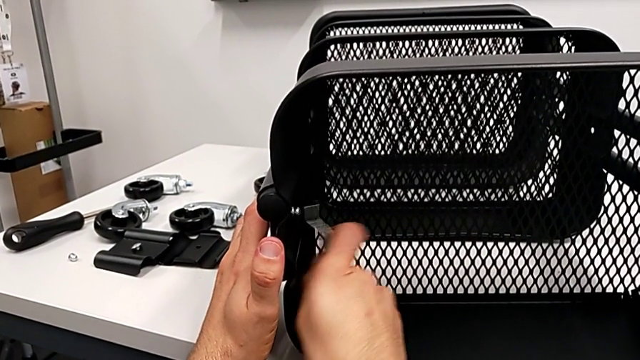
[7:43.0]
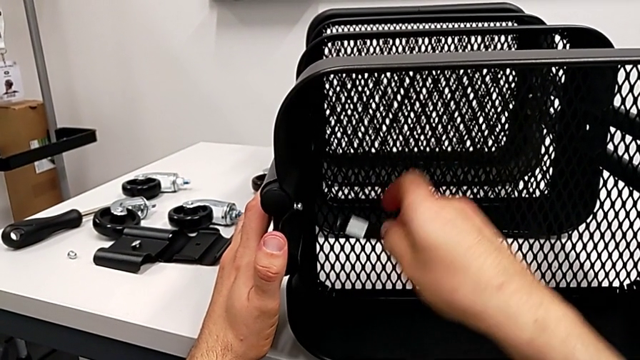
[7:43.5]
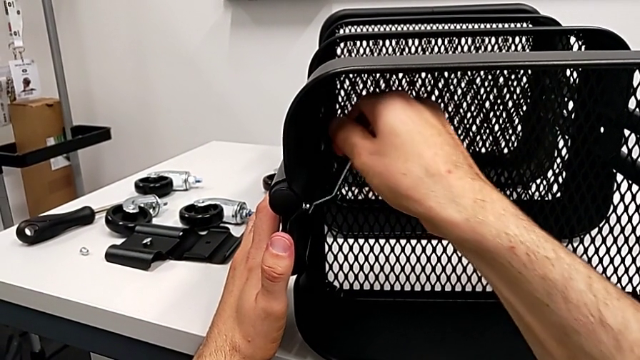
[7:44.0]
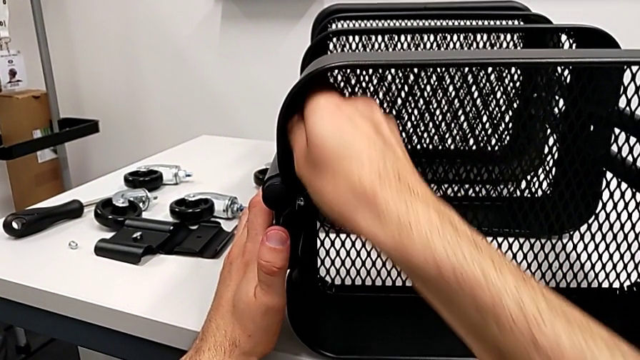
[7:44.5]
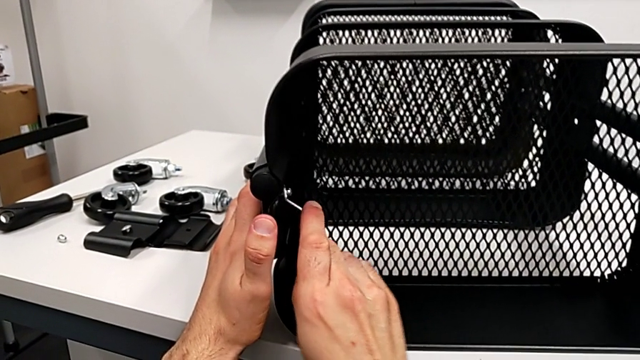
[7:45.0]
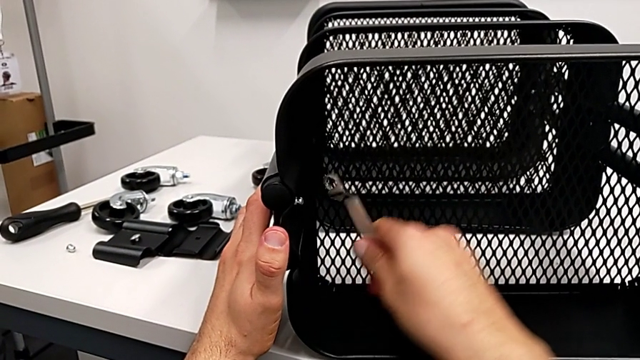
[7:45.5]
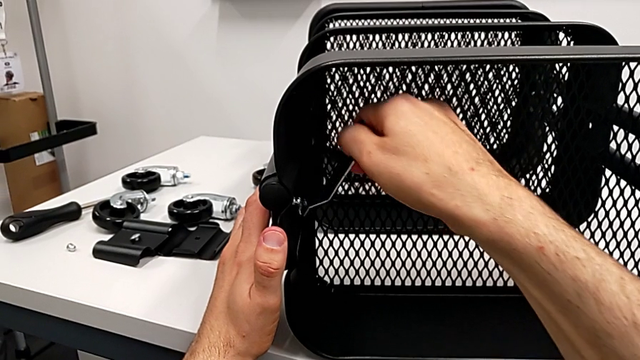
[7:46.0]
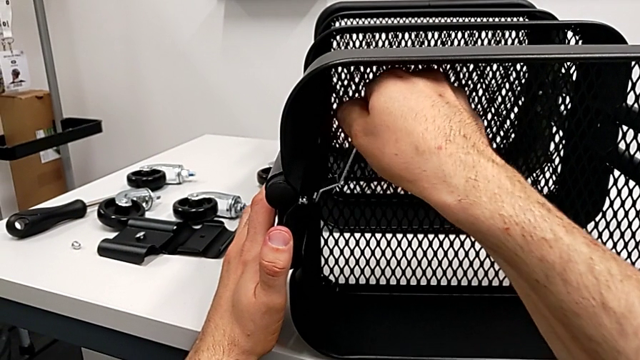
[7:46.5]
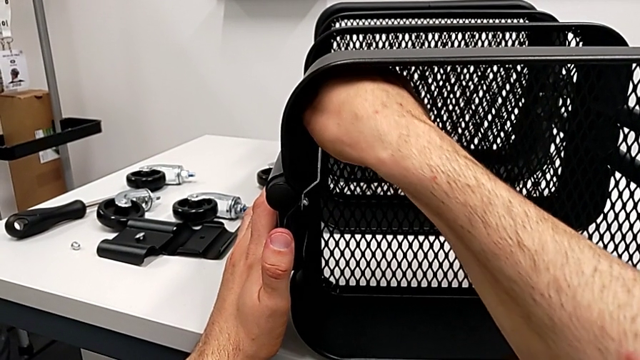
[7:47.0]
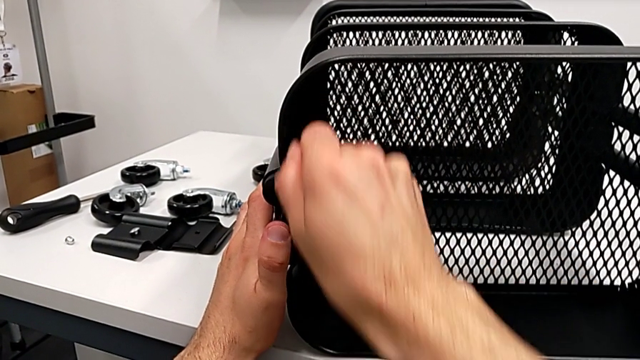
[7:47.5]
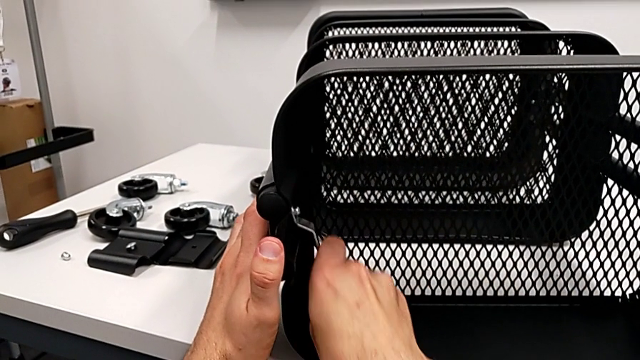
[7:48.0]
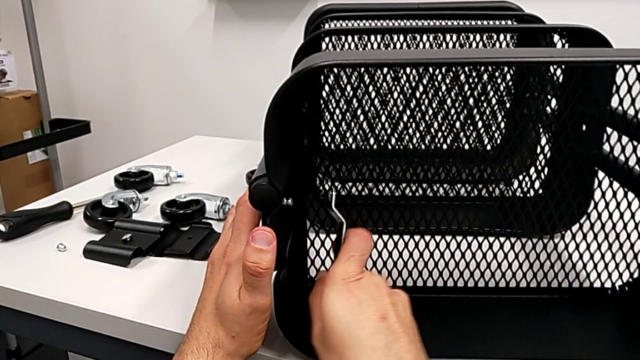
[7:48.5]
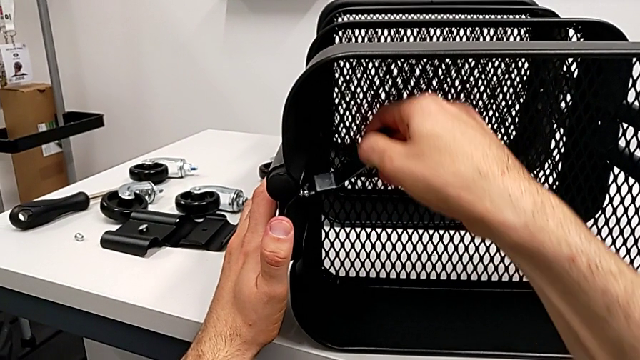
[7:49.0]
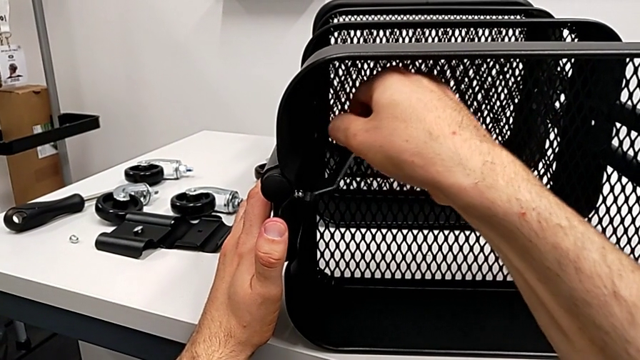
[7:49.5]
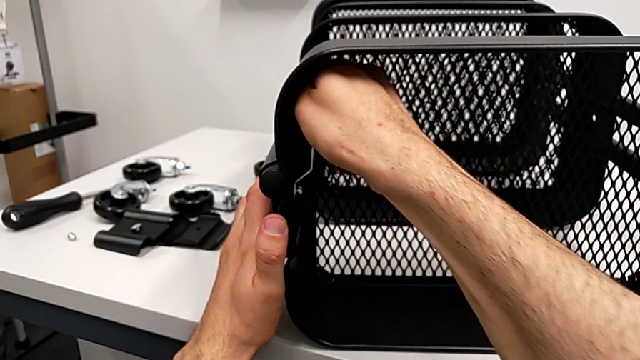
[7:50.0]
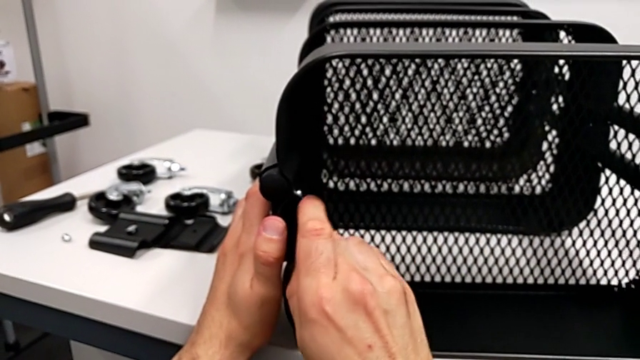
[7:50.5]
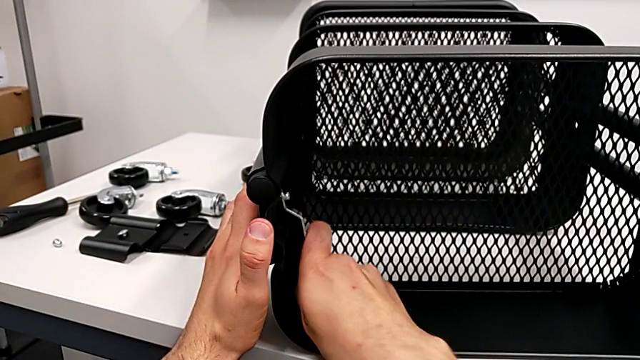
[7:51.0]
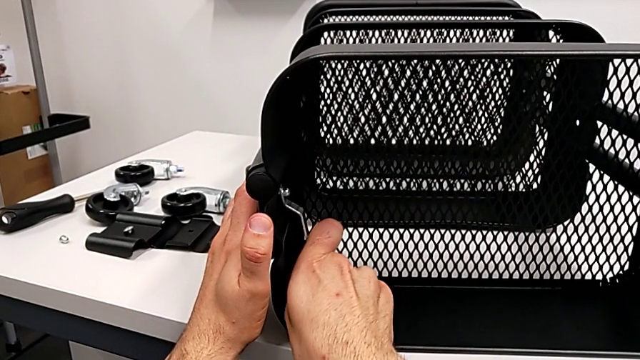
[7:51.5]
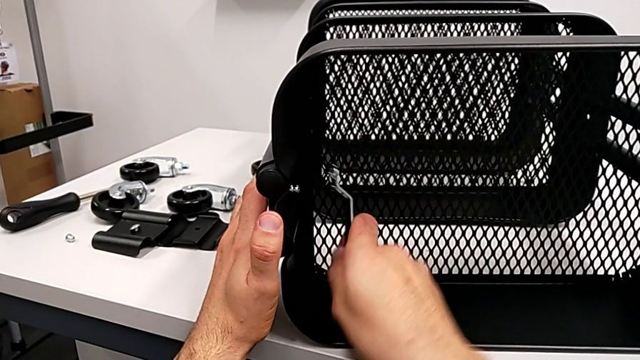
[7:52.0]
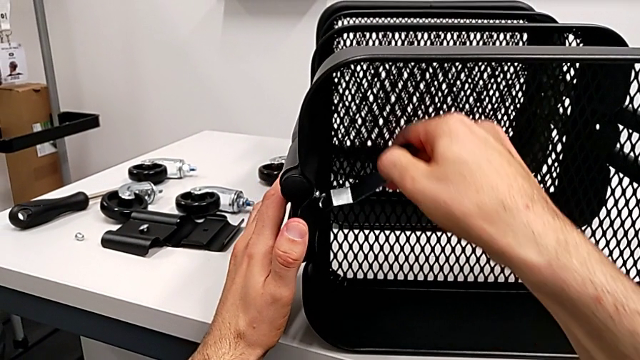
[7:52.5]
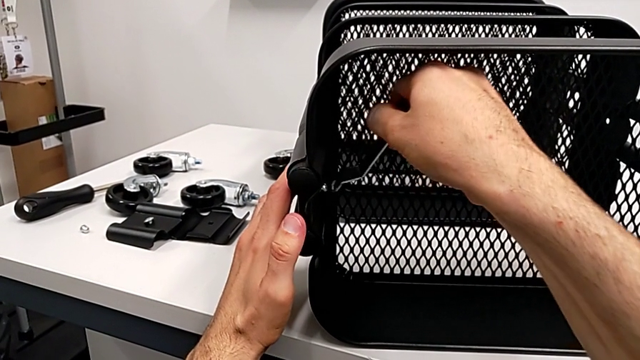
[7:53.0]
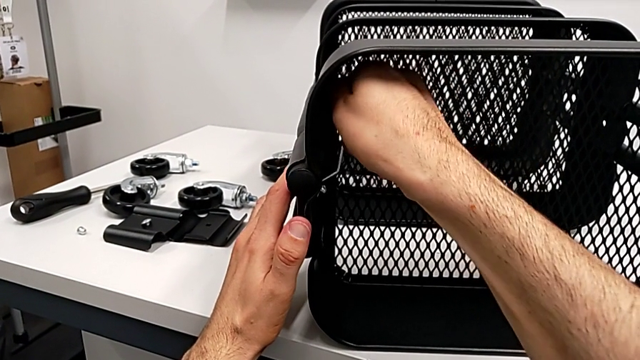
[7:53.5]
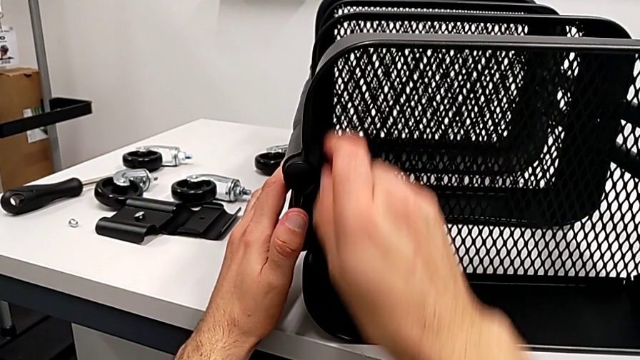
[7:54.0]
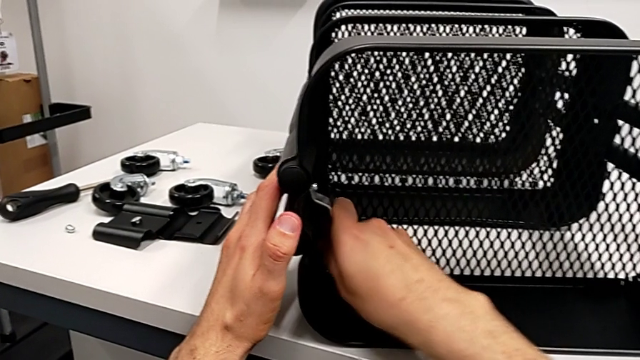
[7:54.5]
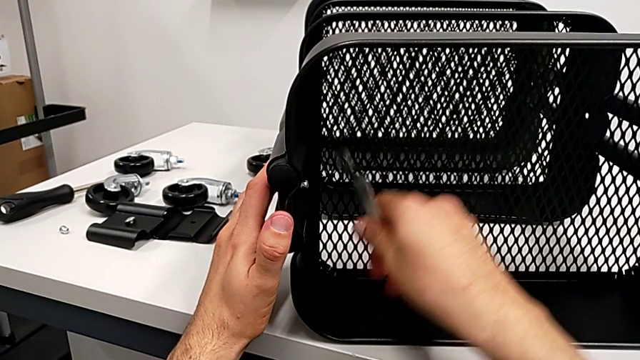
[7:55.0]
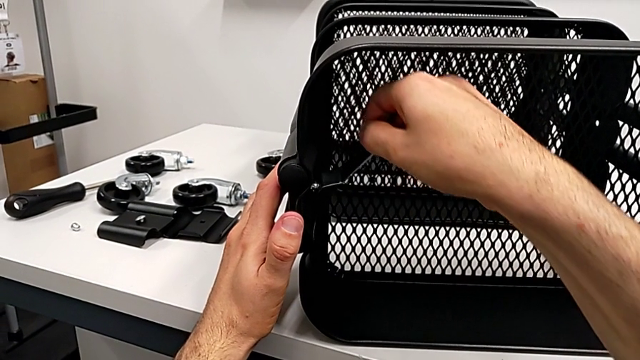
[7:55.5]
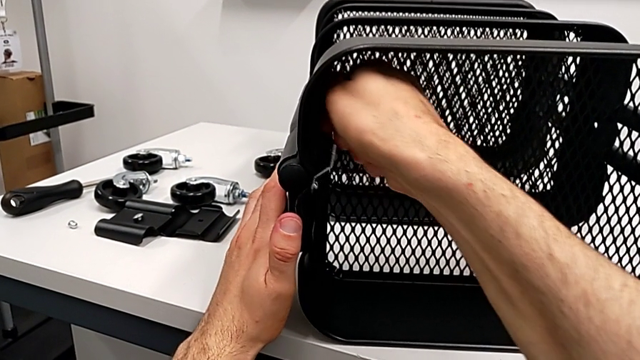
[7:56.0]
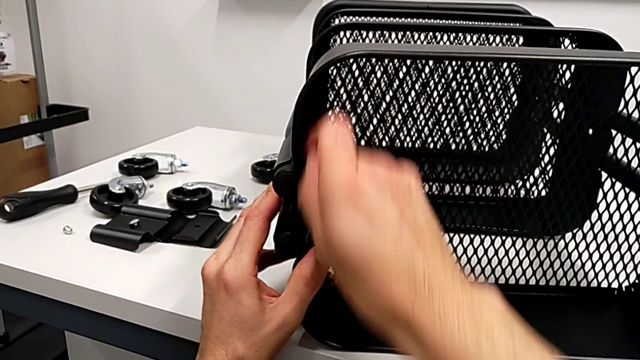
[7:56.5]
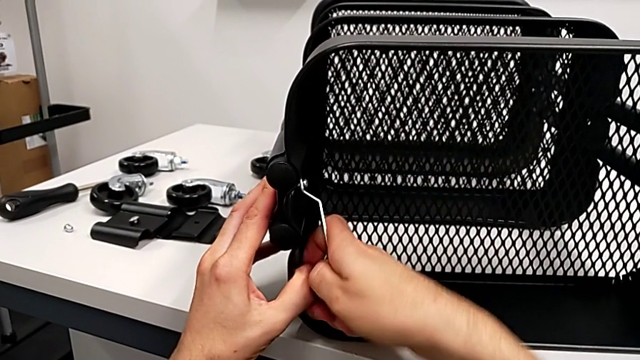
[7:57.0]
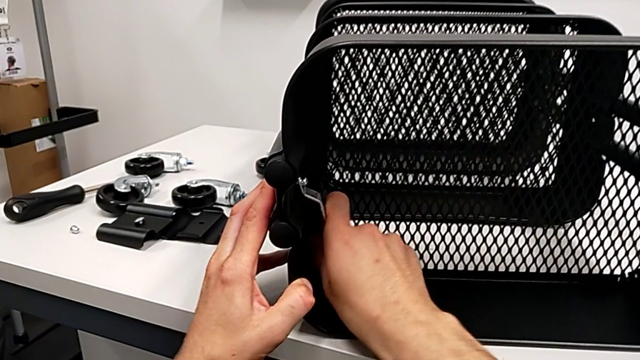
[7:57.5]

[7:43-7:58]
The camera wearer is disassembling the top grid tray. They keep unscrewing the hexagon cap nut.

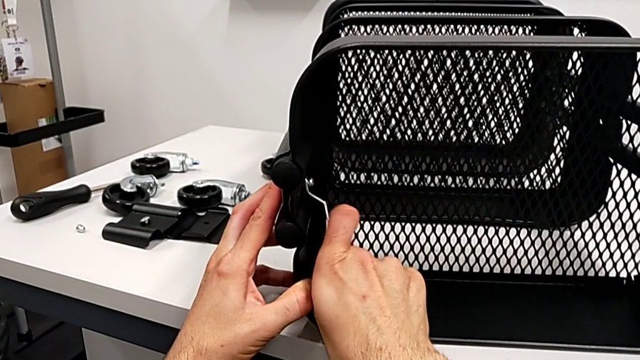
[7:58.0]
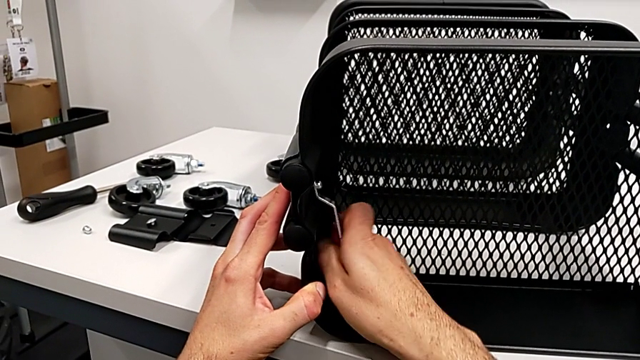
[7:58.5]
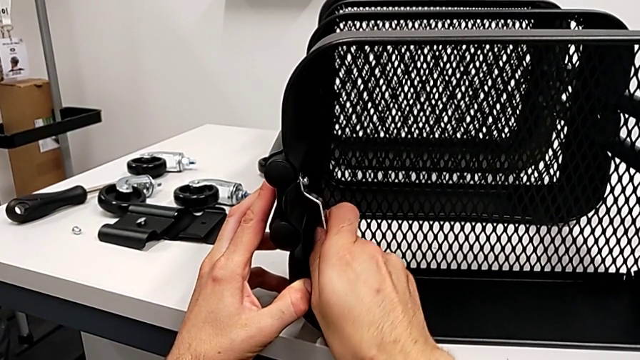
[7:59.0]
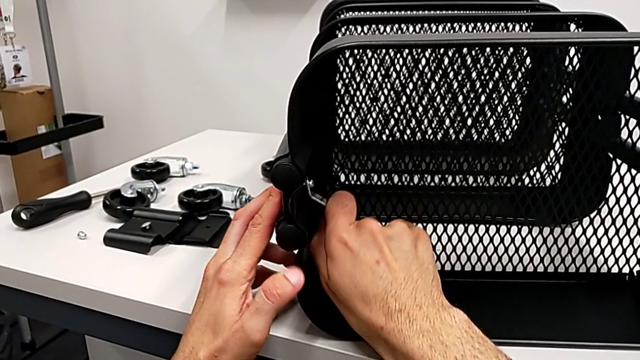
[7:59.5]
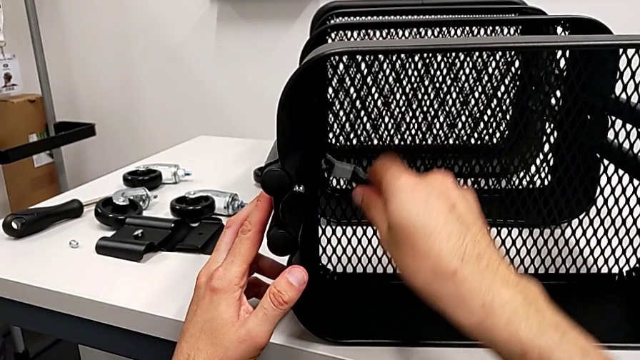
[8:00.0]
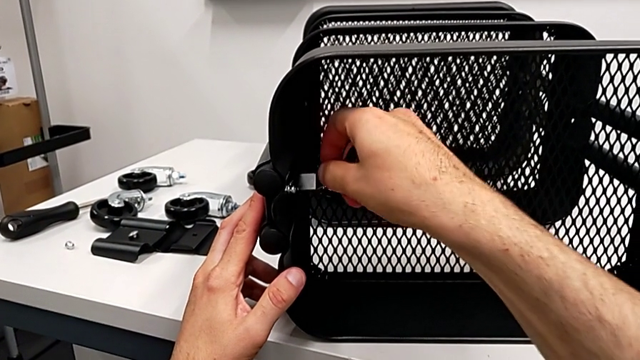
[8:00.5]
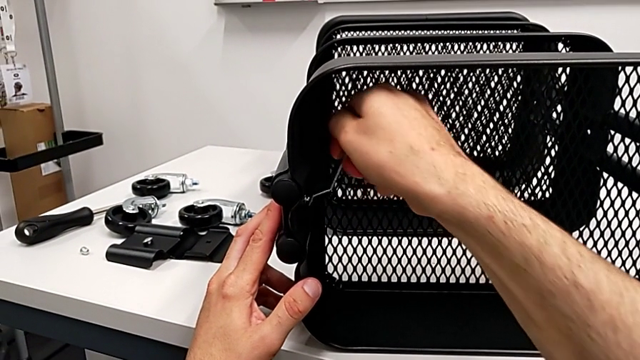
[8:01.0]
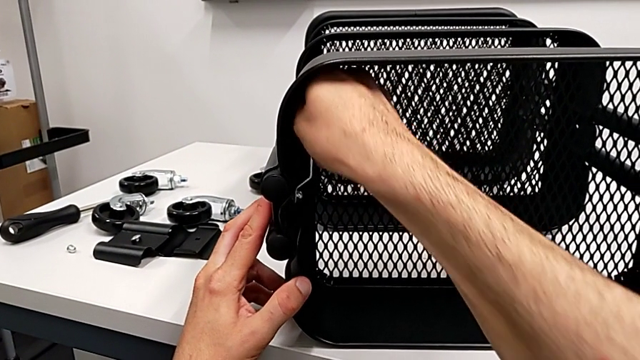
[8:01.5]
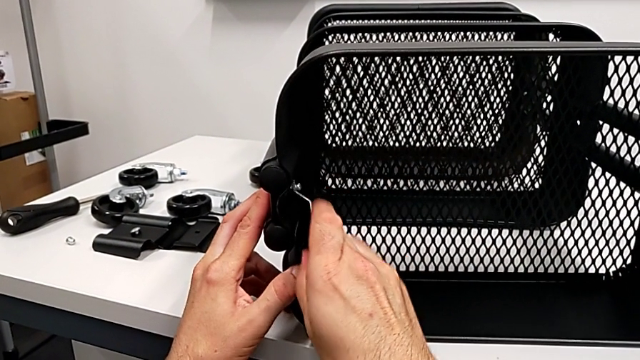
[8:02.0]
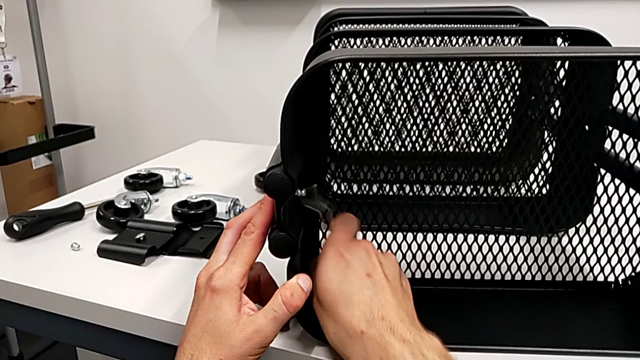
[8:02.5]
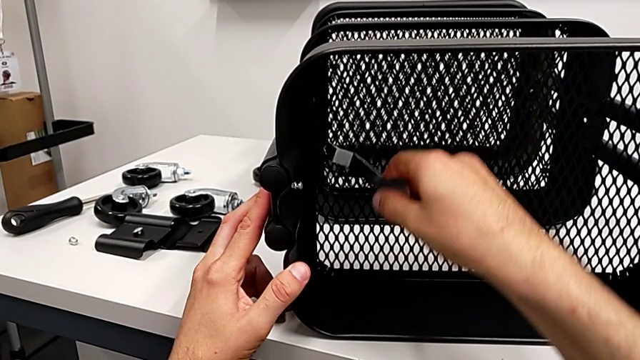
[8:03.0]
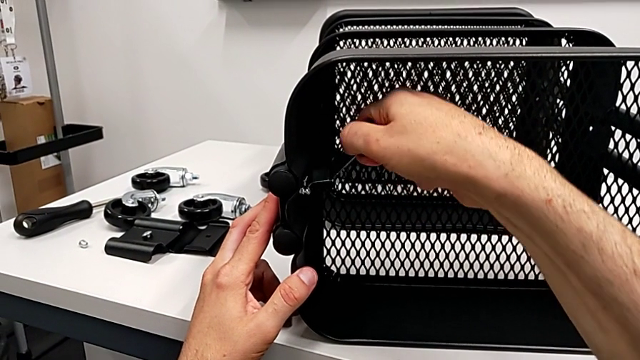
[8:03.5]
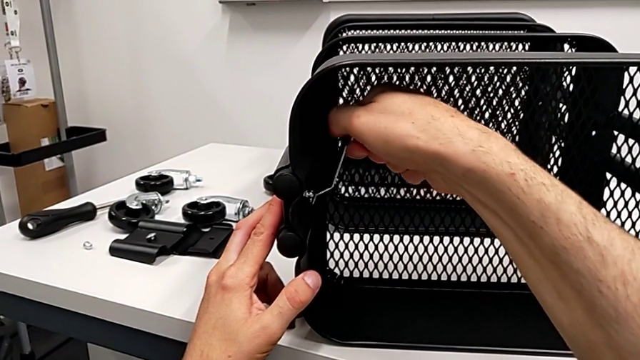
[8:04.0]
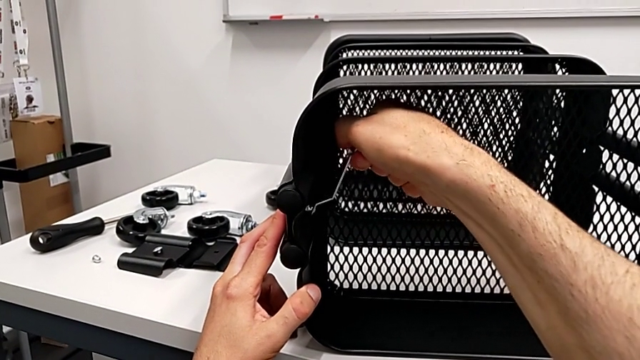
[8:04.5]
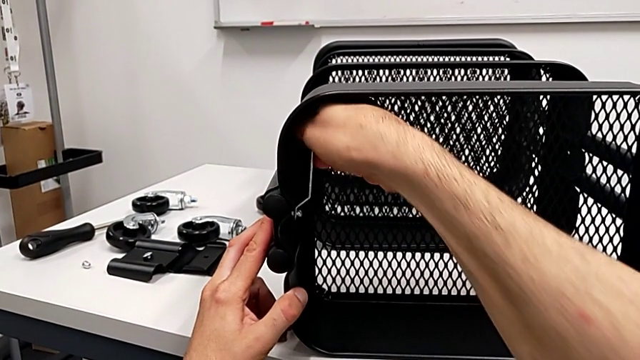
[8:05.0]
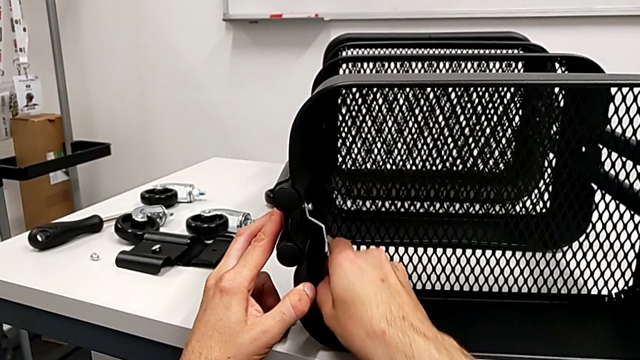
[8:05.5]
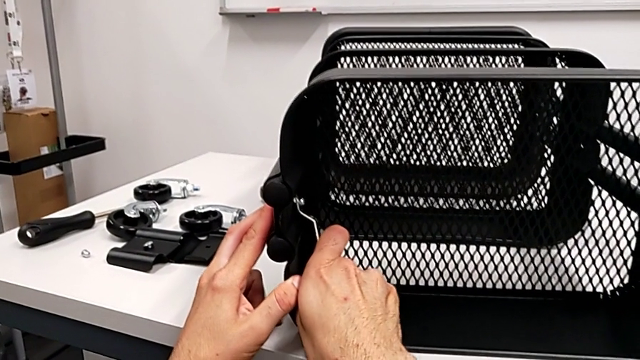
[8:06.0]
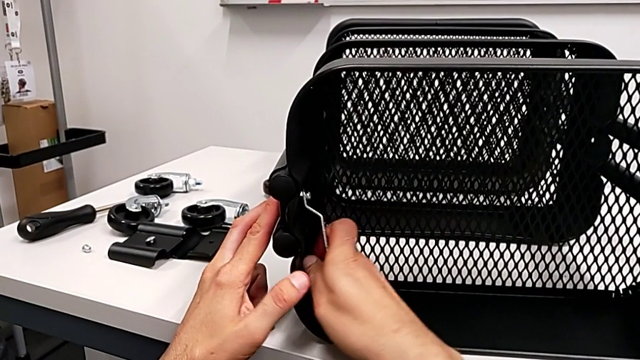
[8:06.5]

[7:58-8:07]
The camera wearer is disassembling the top grid tray. They keep unscrewing the hexagon cap nut.
